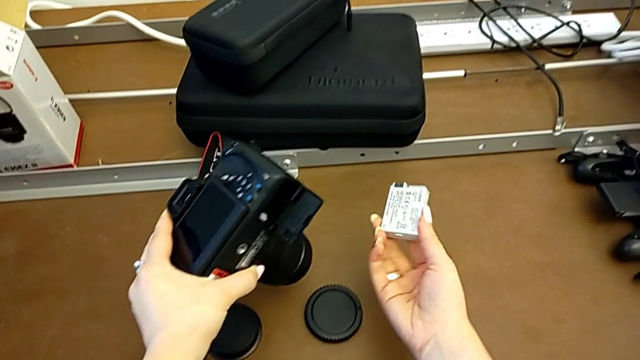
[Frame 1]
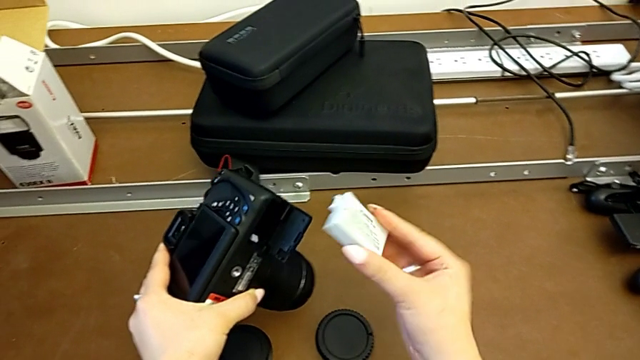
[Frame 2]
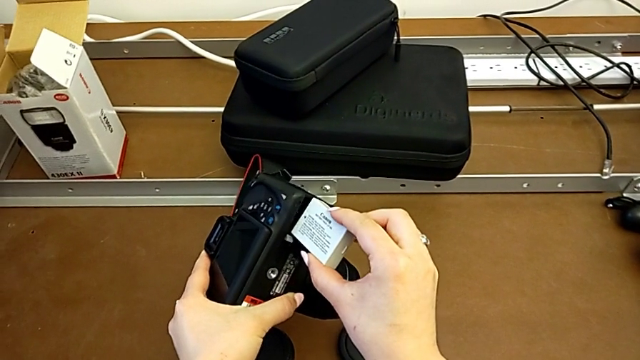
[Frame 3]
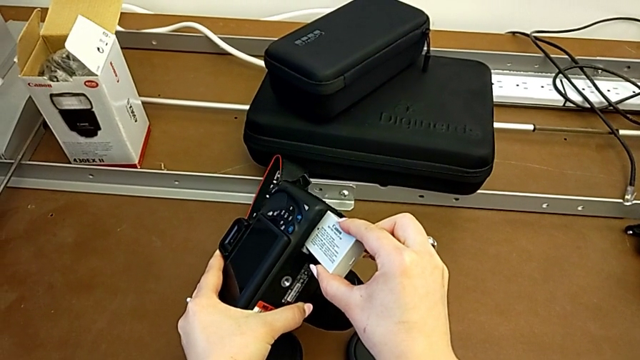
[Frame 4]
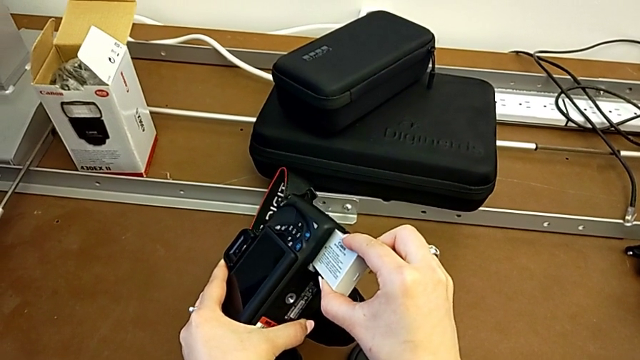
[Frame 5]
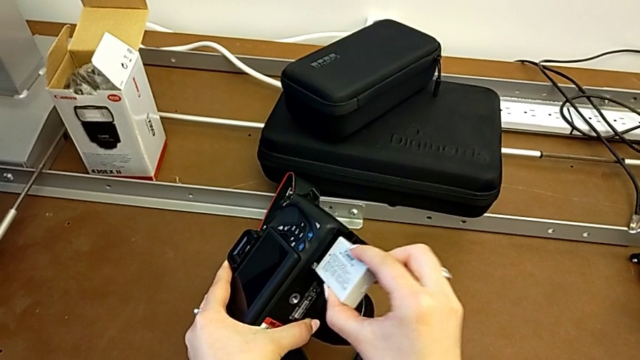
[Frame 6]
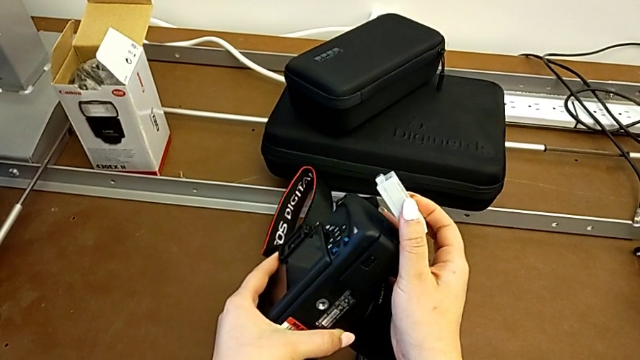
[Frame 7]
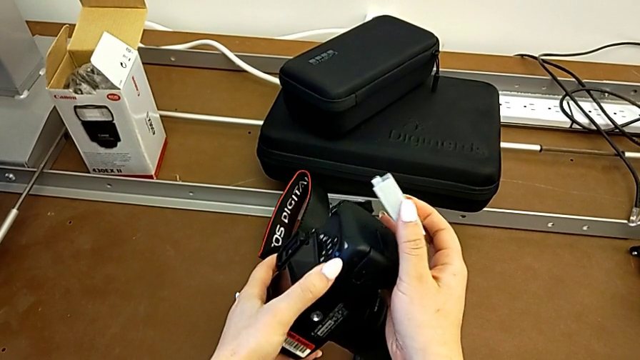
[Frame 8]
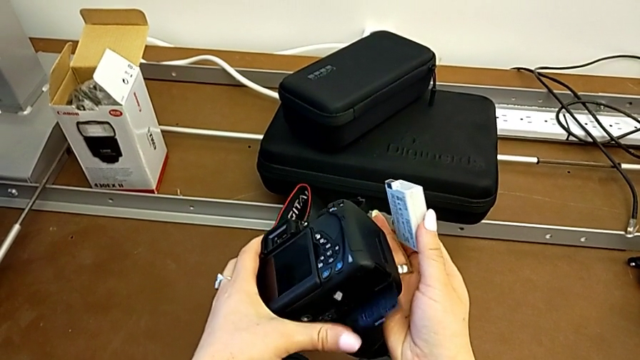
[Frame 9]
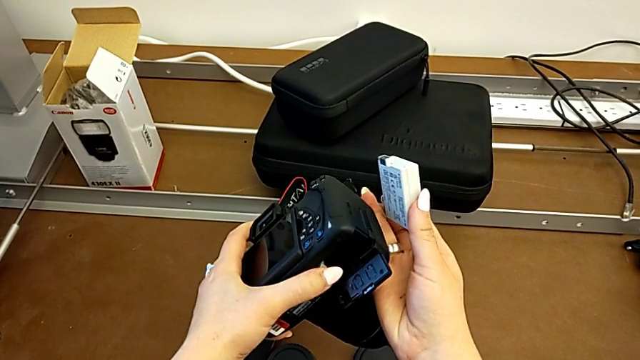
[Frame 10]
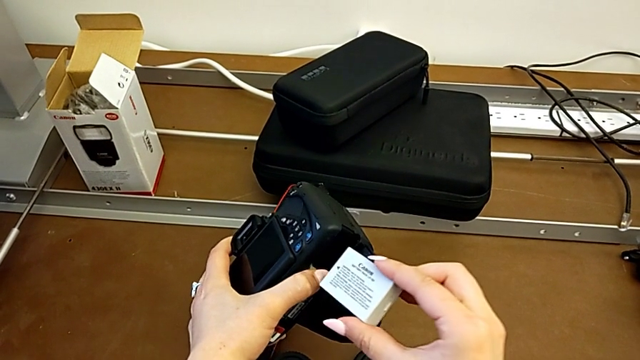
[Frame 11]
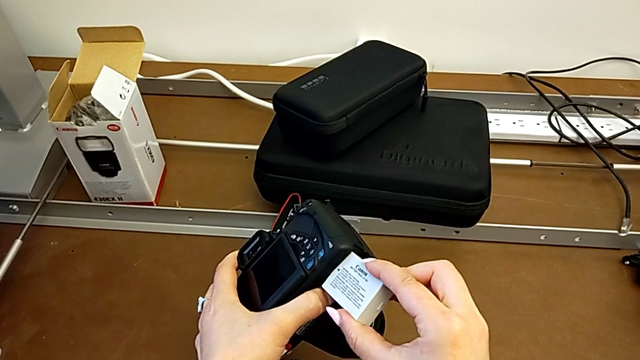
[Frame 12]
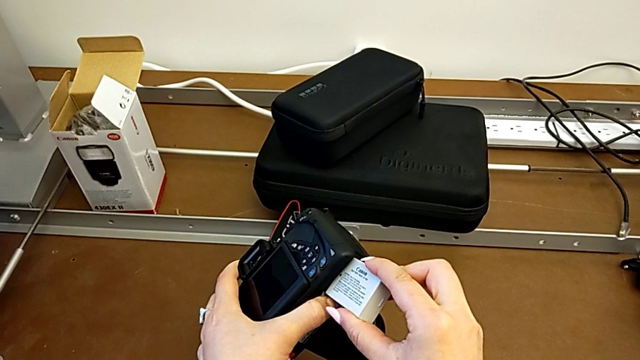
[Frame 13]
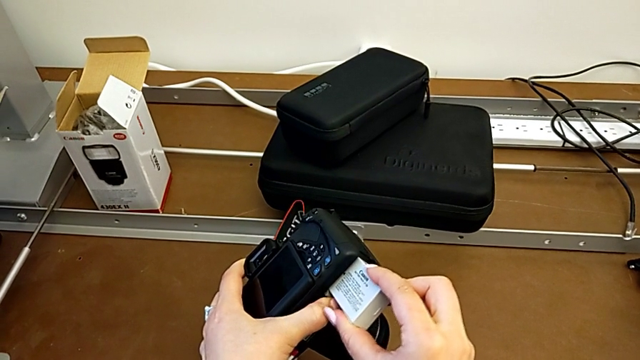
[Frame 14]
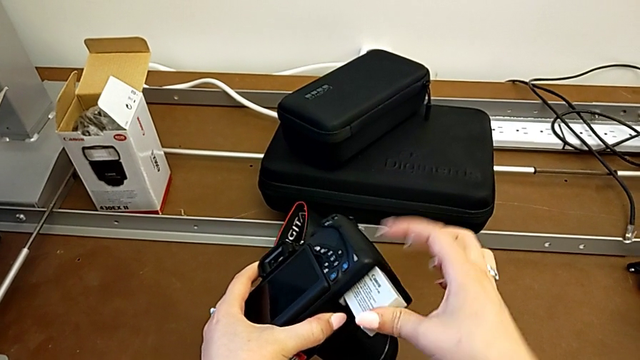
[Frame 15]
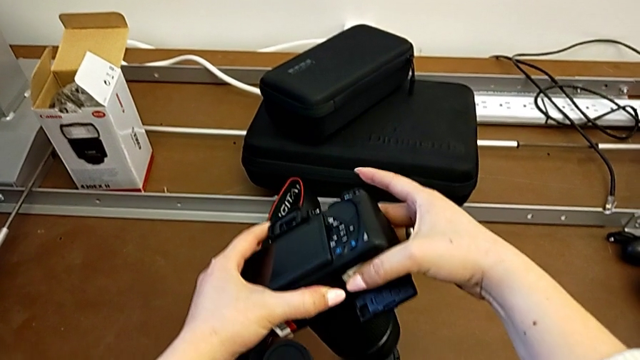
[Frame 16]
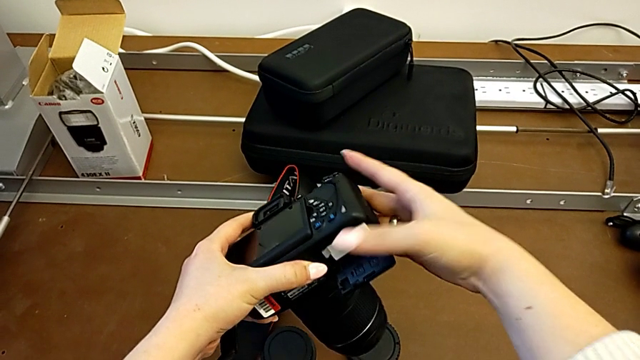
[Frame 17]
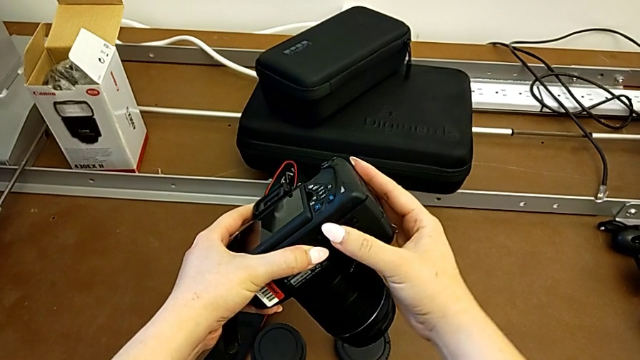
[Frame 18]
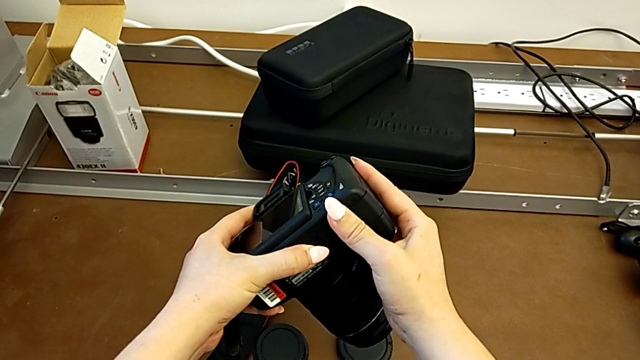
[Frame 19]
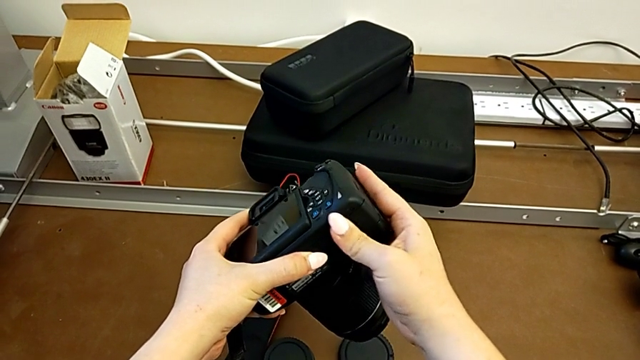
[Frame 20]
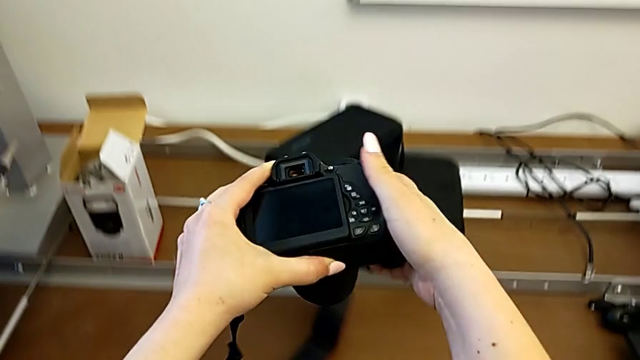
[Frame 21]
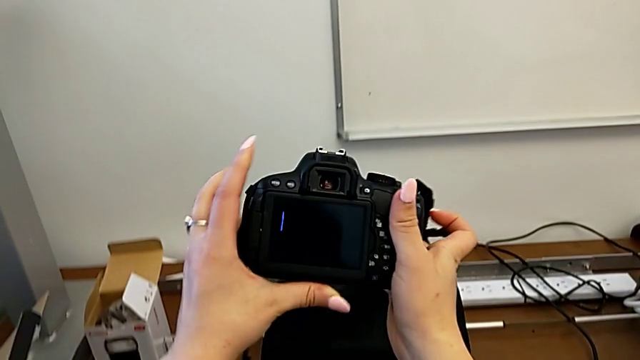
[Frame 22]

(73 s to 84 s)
The camera wearer is changing the battery. They lift the battery, insert it, withdraw it, accidentally close the battery door, open it with the left hand, hold the battery with the right hand, insert it and close the battery door.

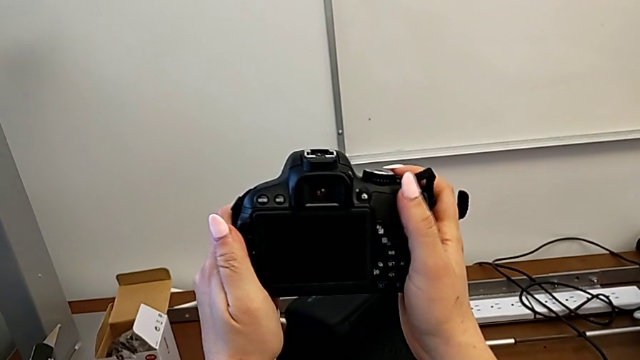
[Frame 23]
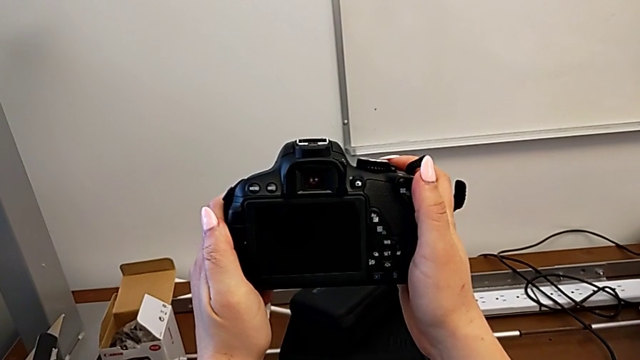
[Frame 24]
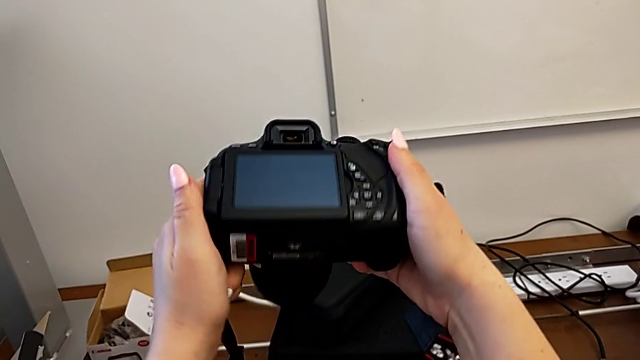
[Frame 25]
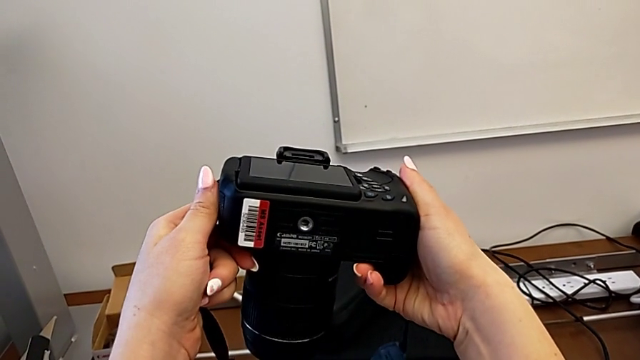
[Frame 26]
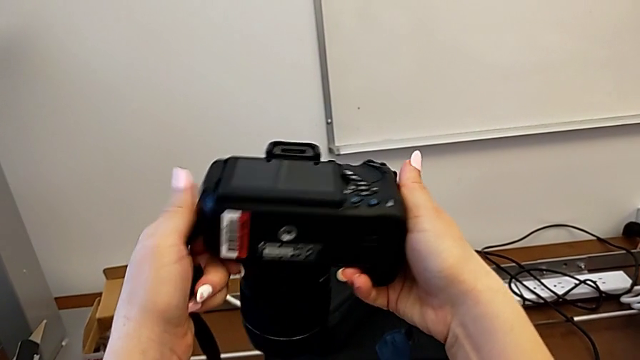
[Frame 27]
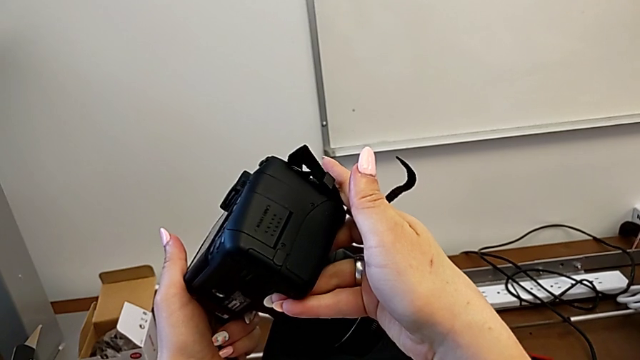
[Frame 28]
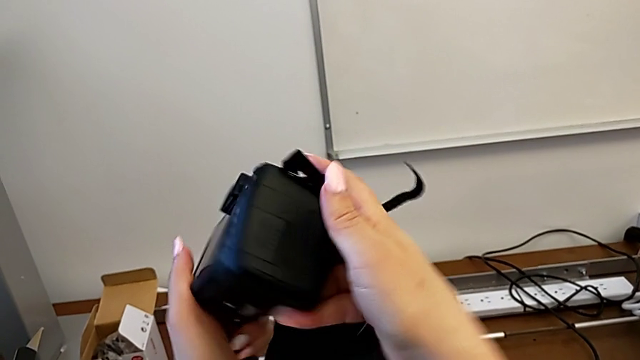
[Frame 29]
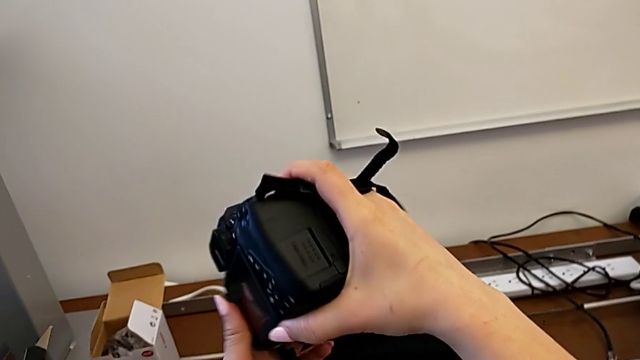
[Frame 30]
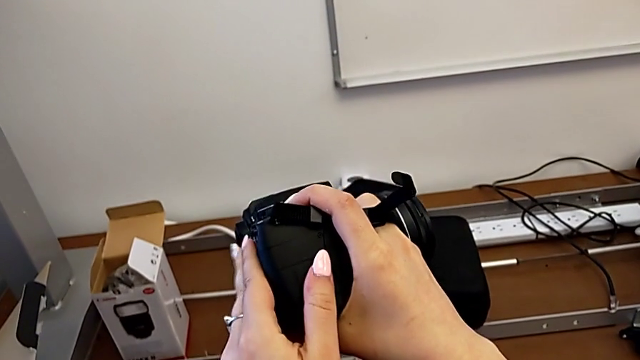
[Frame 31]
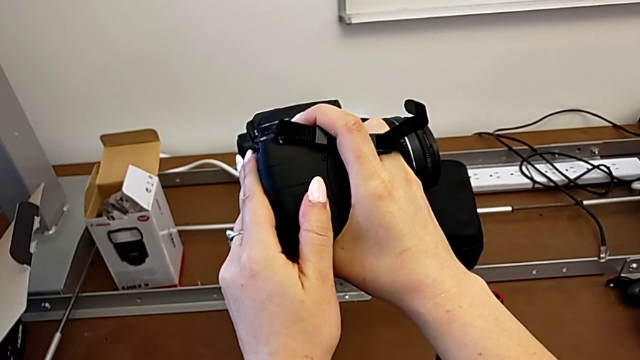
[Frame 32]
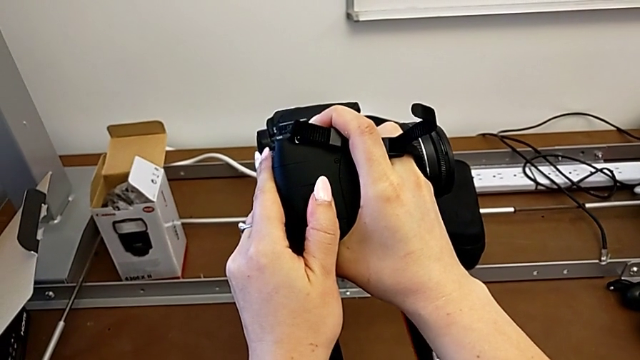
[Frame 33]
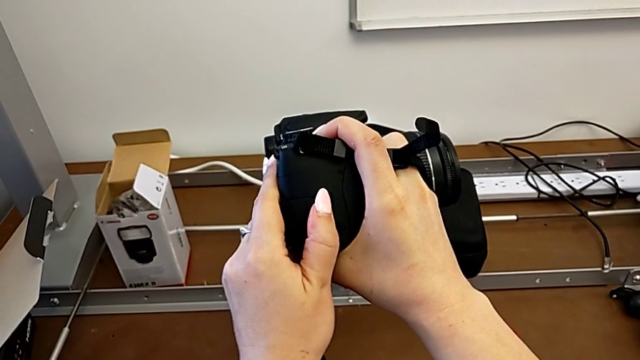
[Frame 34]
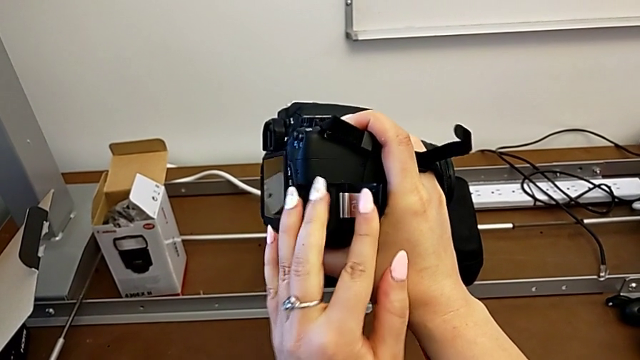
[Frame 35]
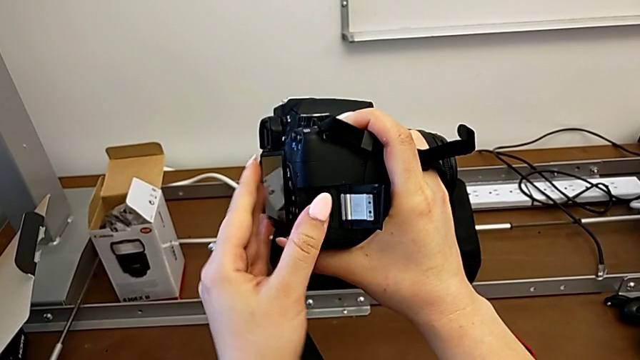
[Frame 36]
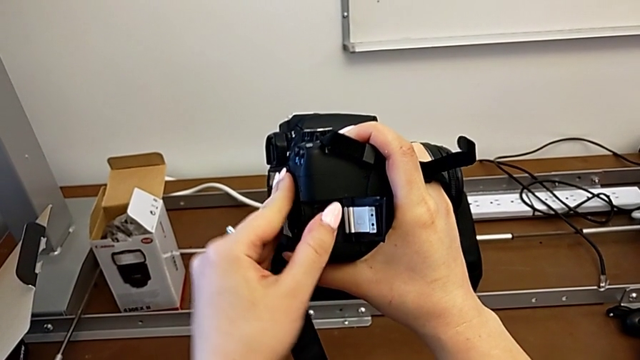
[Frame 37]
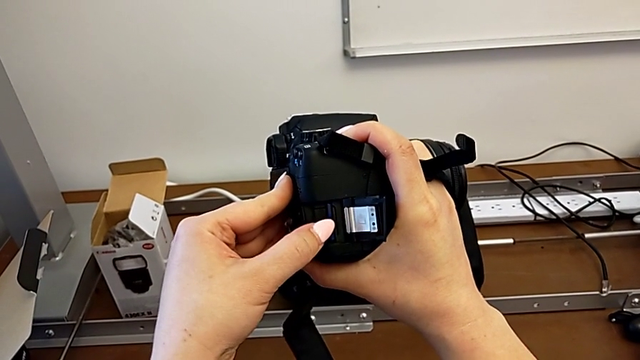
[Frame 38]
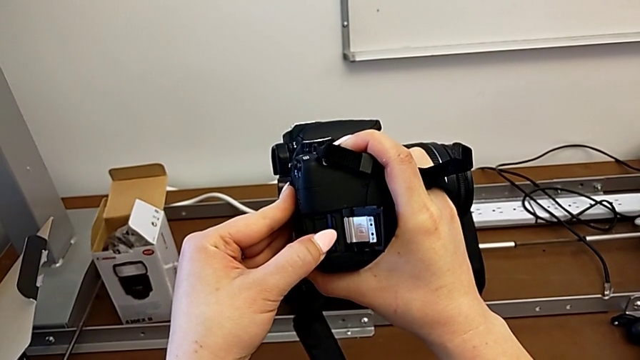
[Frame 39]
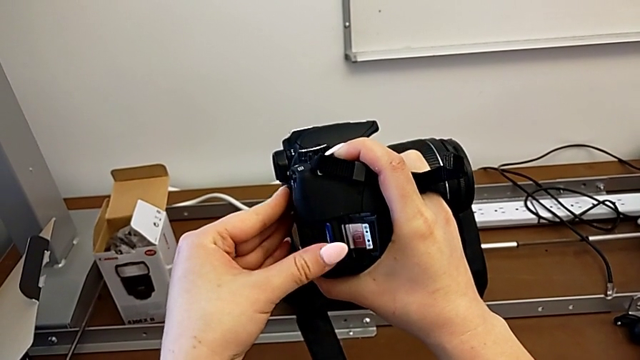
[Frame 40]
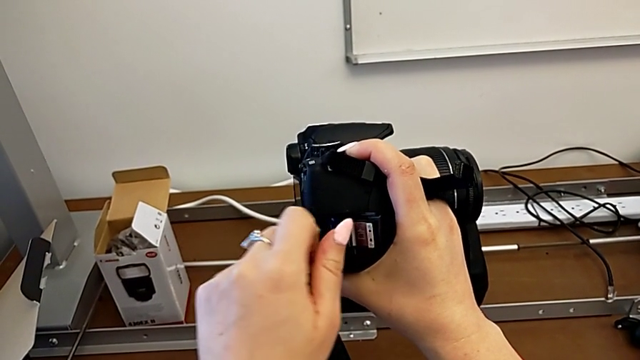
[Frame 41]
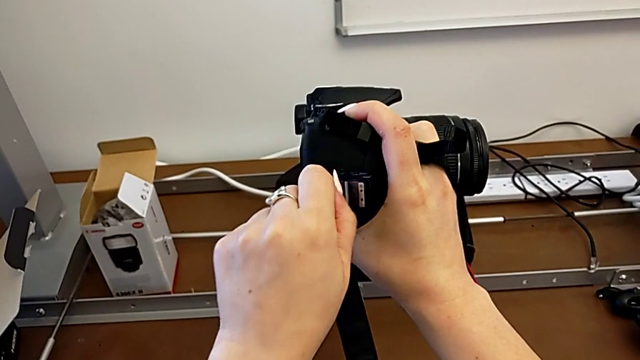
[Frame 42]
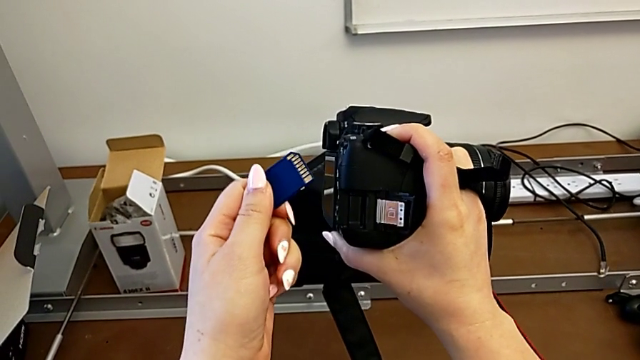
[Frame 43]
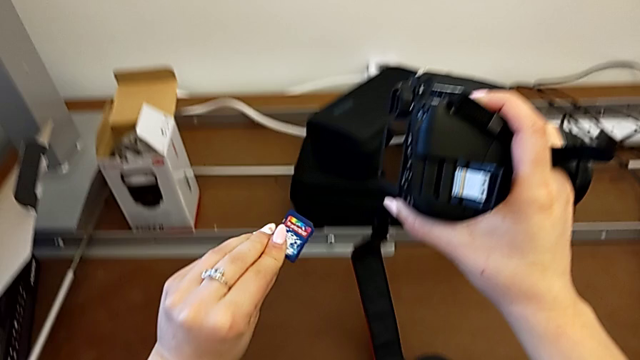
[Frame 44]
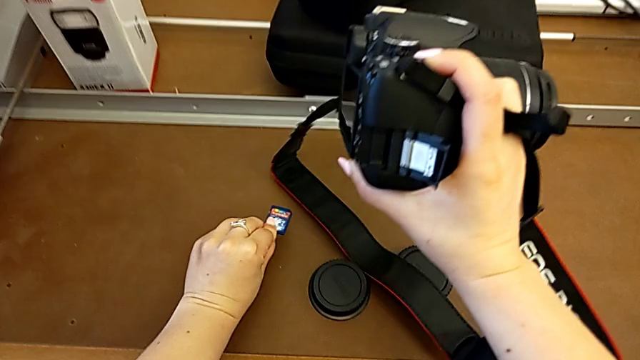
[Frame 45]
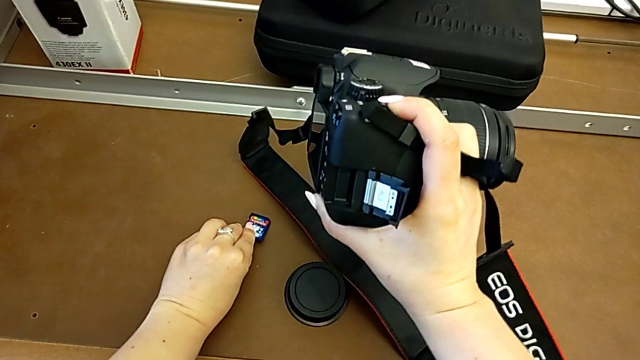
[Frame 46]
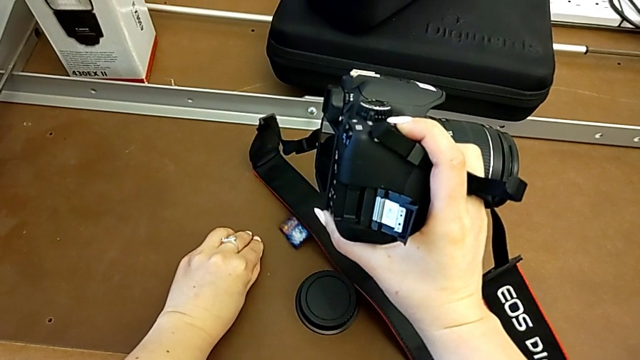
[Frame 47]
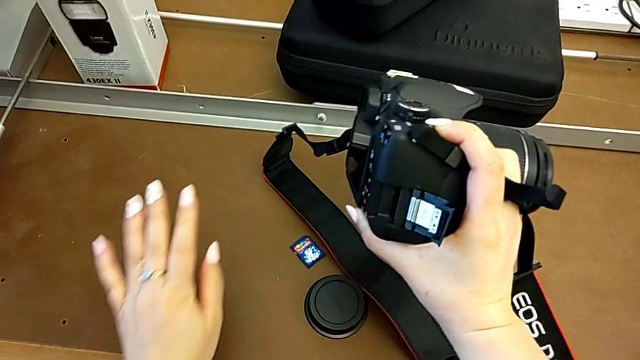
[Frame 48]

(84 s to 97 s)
The camera wearer is changing the SD card. They rotate the DSLR, inspect it, open the SD slot, withdraw the SD card and place it.
